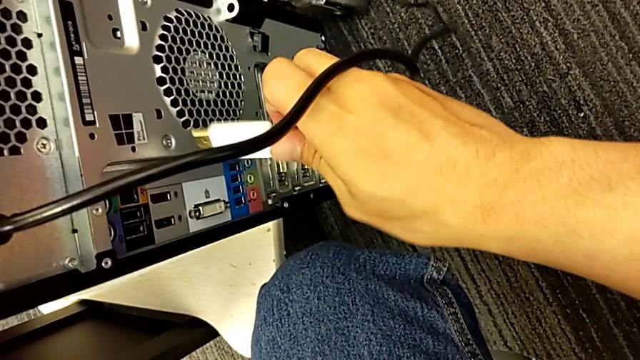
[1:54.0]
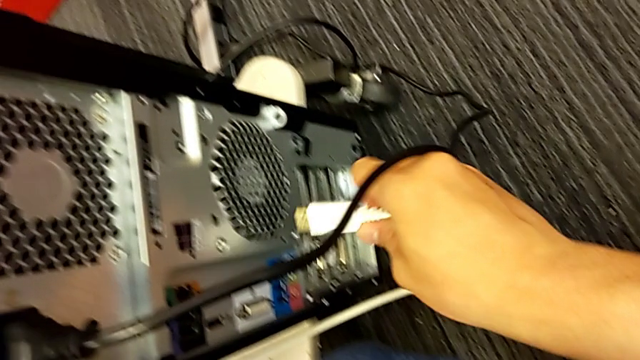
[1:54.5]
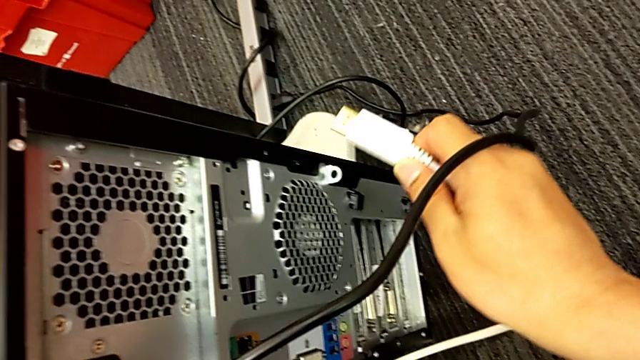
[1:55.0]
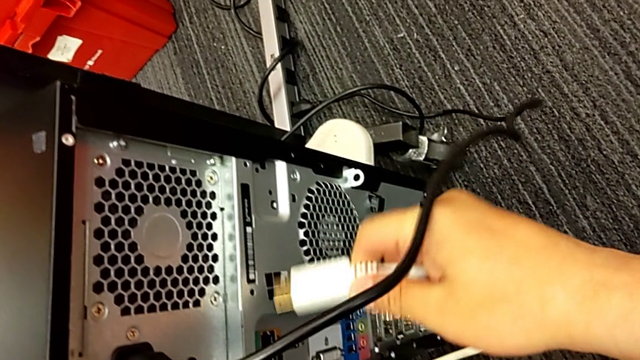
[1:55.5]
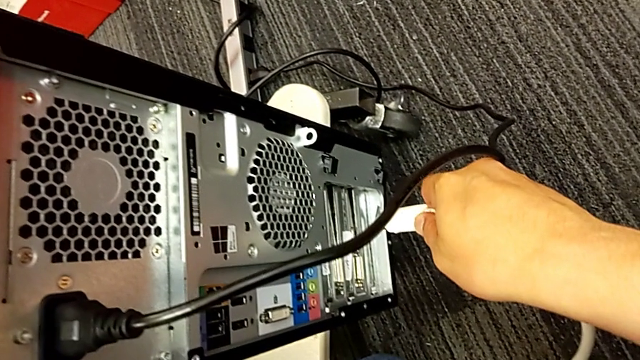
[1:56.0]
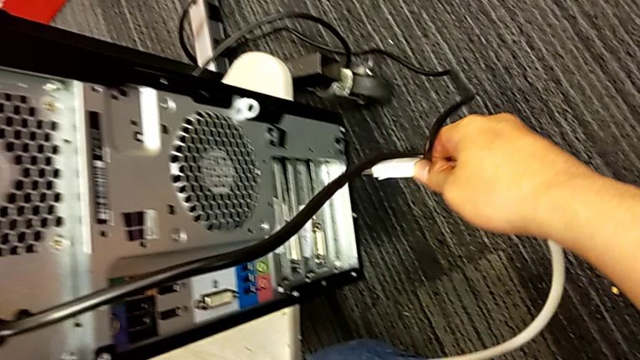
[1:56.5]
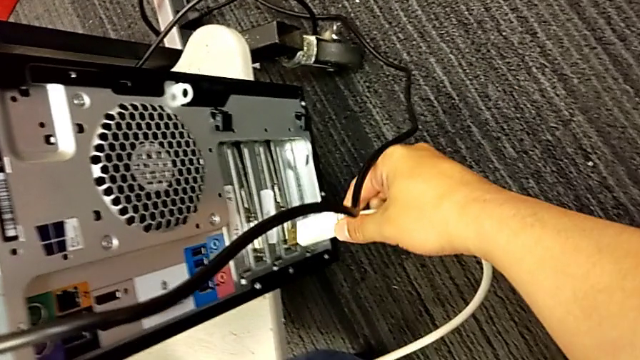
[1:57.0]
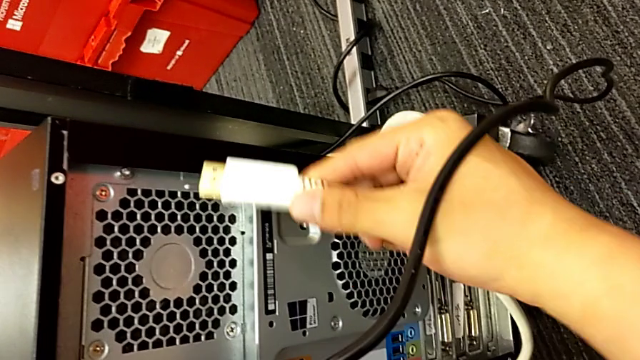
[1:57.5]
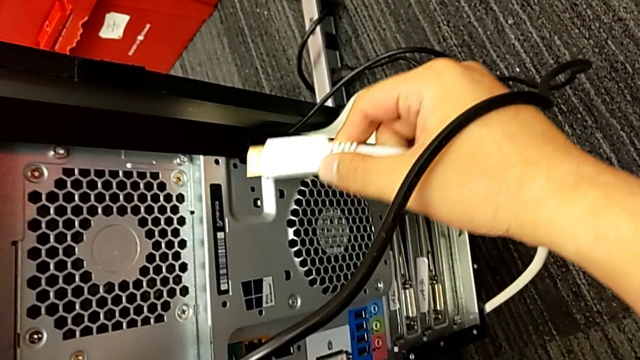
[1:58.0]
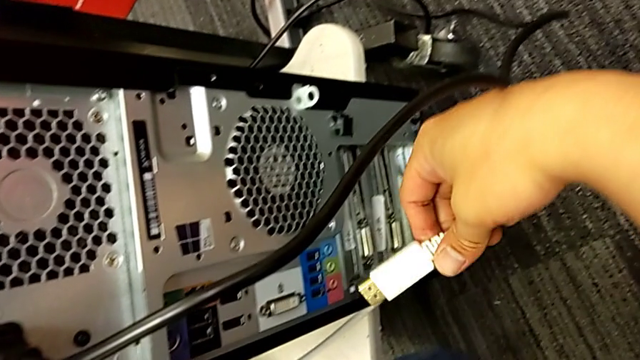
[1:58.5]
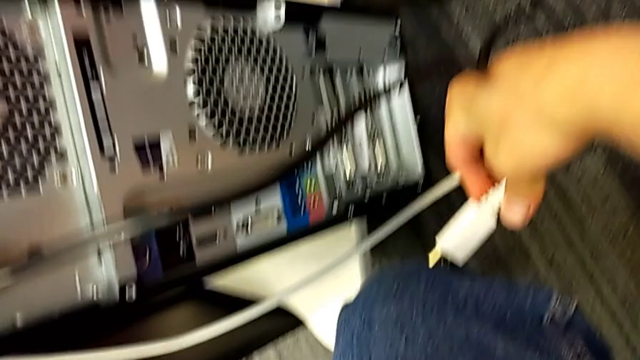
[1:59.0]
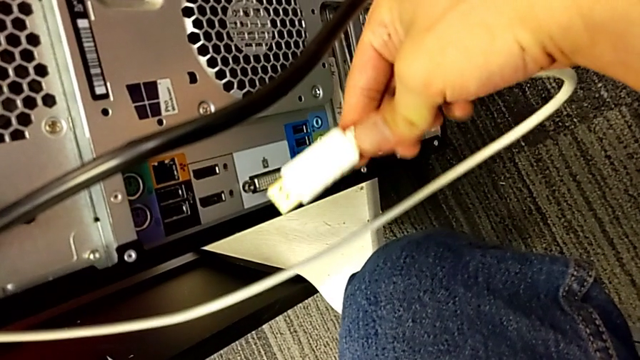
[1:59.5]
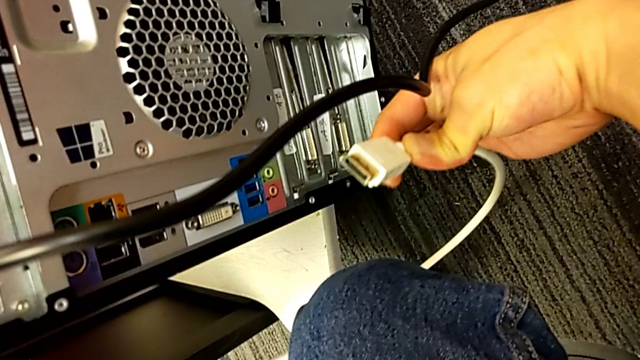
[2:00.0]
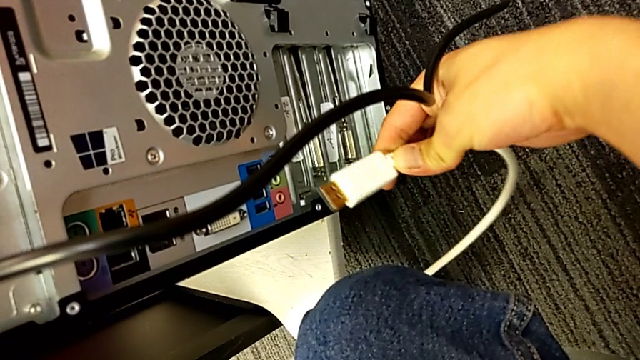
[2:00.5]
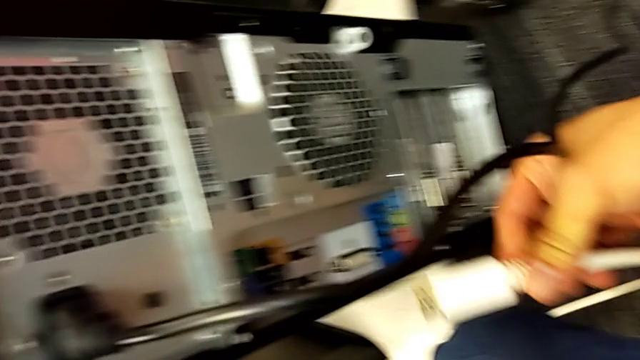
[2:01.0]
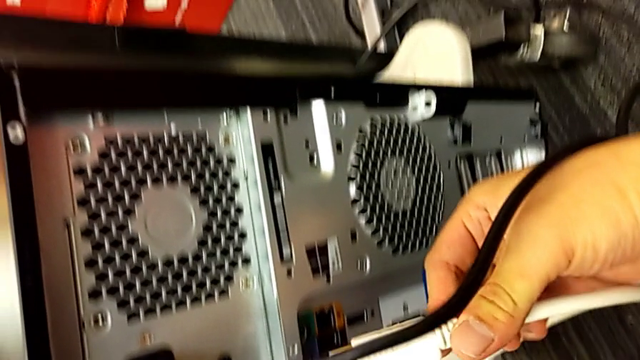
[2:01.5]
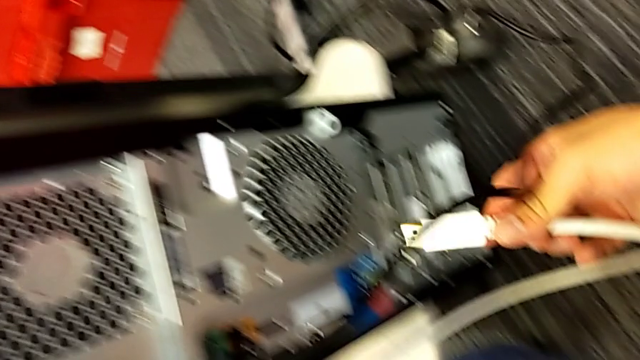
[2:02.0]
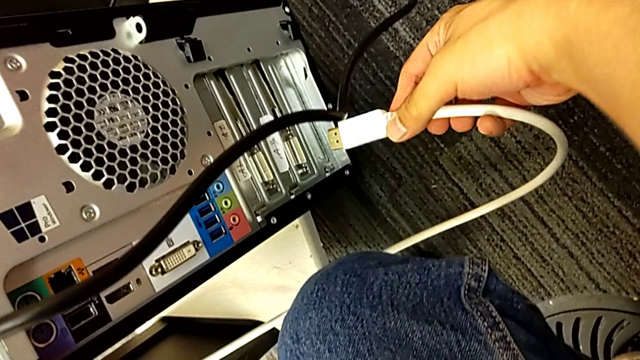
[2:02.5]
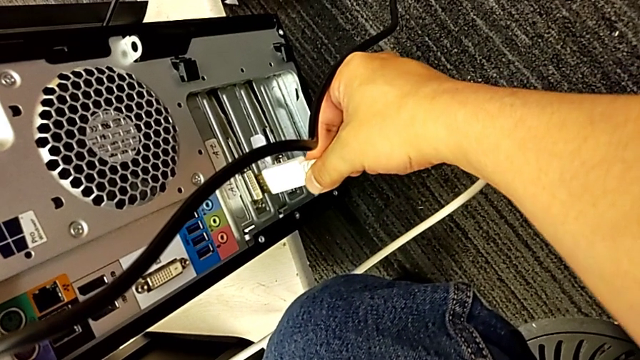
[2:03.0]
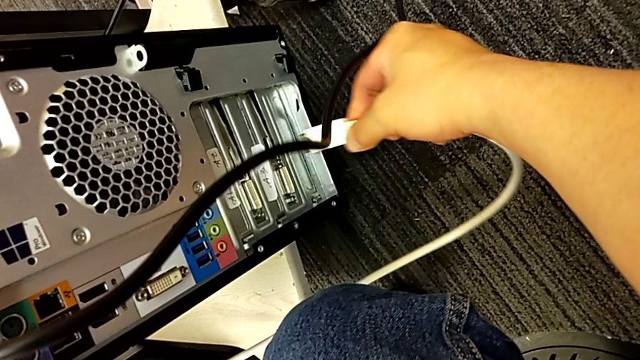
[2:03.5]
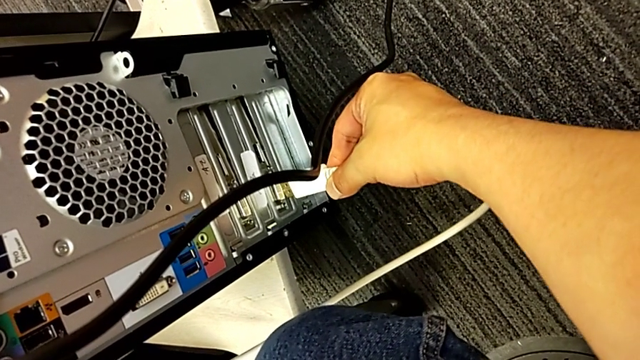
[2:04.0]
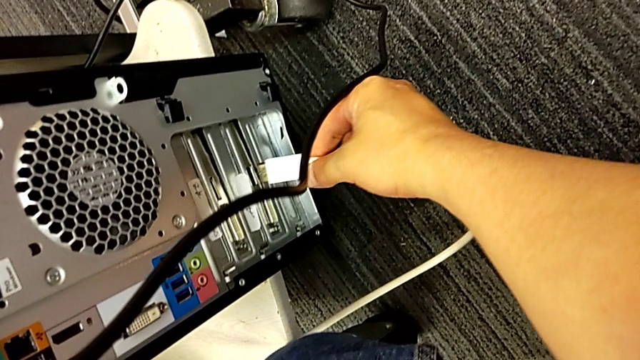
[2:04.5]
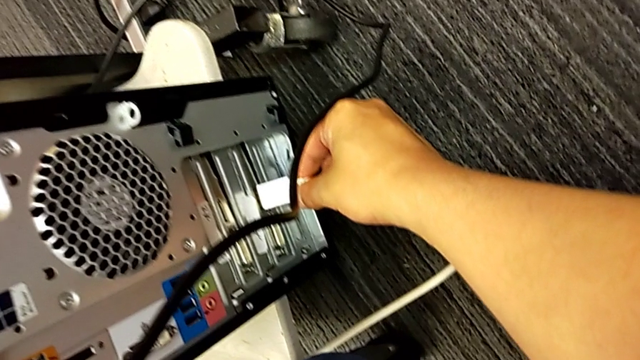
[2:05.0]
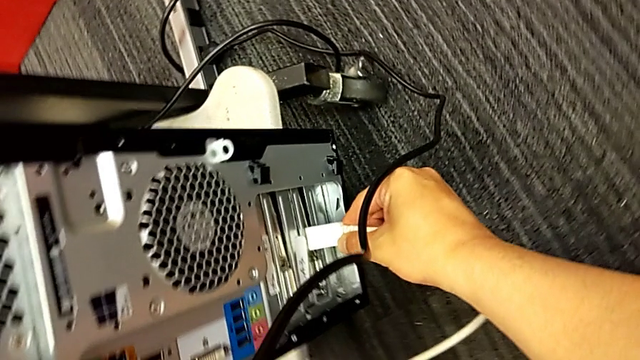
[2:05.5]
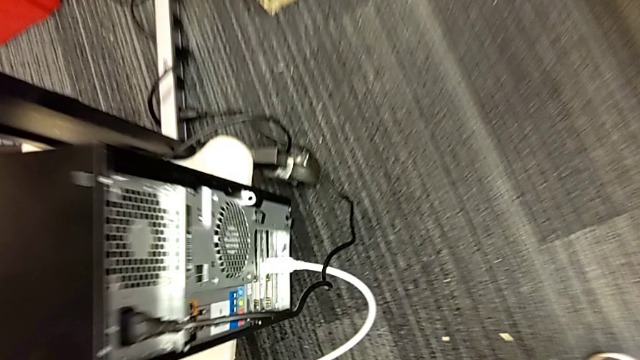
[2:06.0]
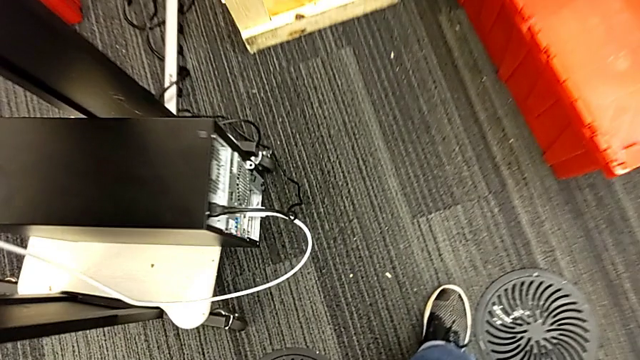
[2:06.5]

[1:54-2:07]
The camera wearer is placing the computer tower on the table. They keep assembling the HDMI cable.
